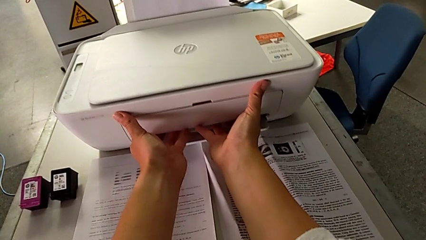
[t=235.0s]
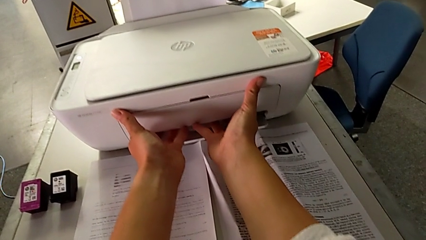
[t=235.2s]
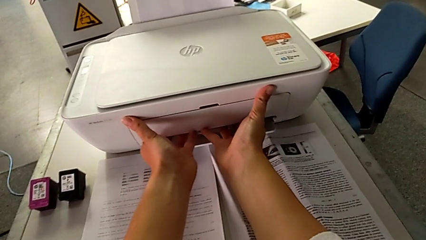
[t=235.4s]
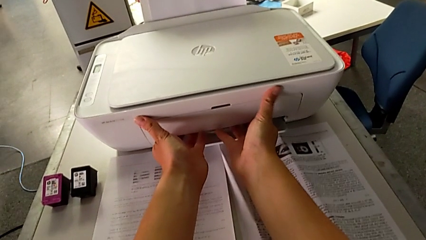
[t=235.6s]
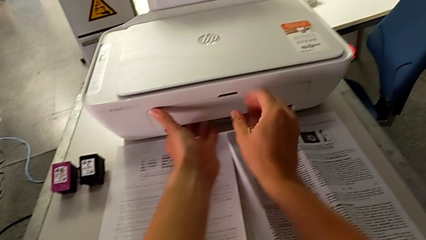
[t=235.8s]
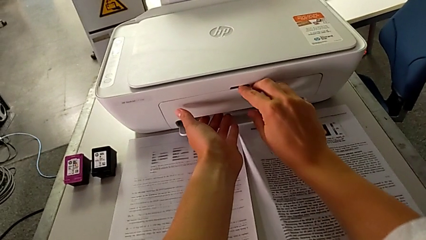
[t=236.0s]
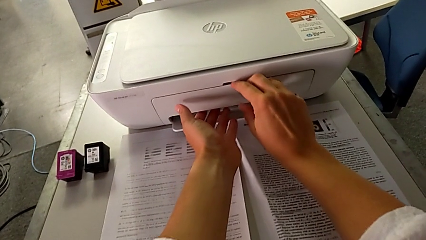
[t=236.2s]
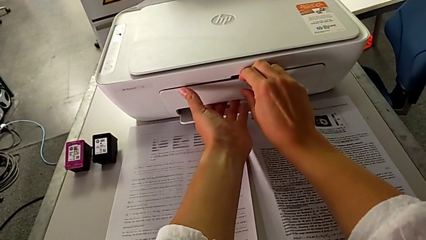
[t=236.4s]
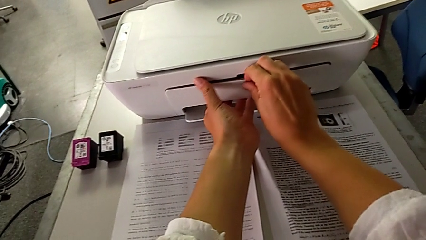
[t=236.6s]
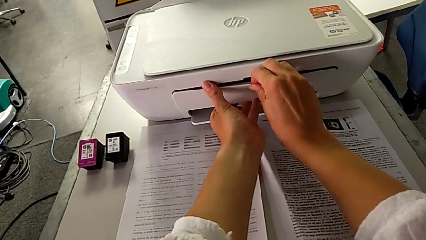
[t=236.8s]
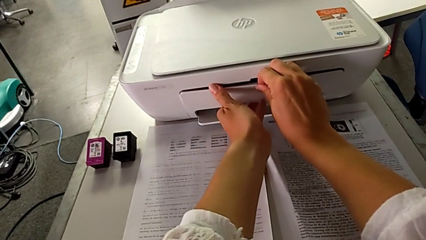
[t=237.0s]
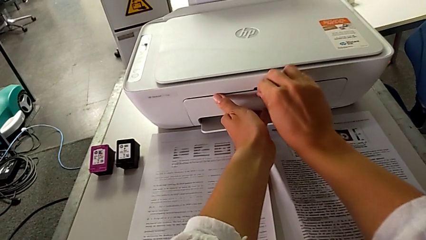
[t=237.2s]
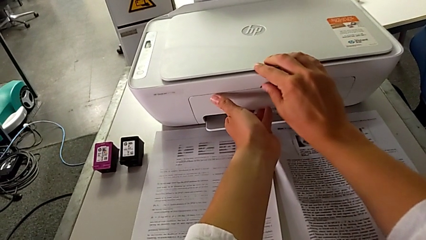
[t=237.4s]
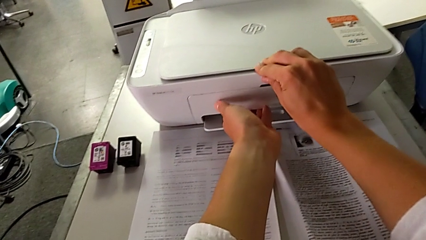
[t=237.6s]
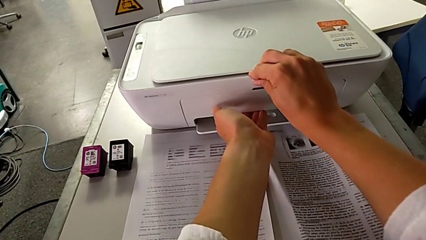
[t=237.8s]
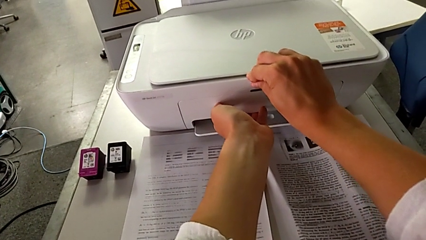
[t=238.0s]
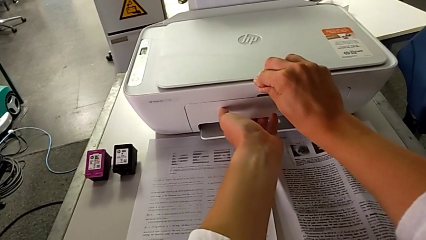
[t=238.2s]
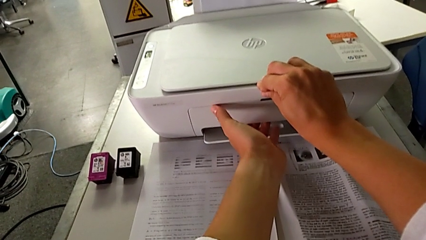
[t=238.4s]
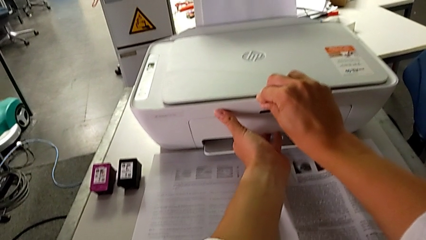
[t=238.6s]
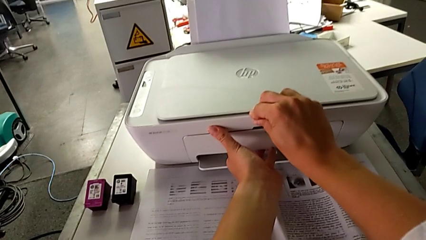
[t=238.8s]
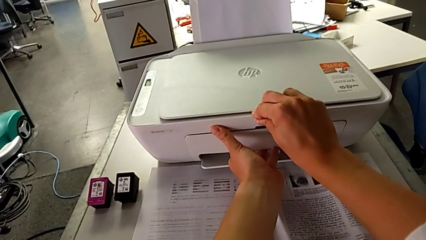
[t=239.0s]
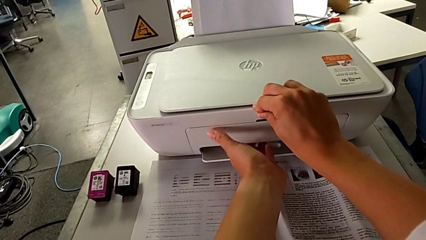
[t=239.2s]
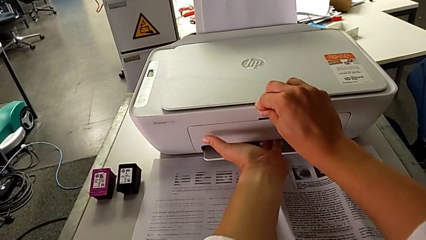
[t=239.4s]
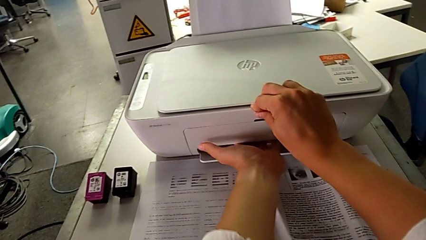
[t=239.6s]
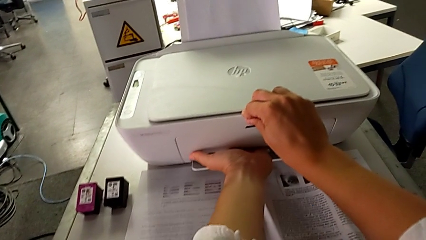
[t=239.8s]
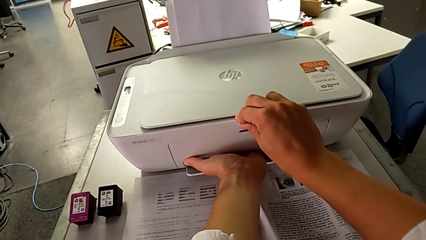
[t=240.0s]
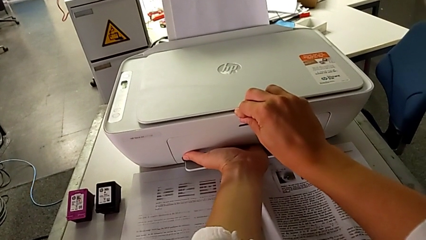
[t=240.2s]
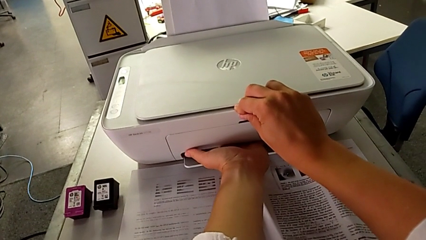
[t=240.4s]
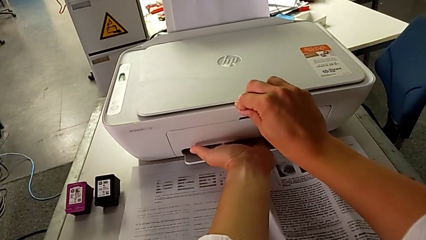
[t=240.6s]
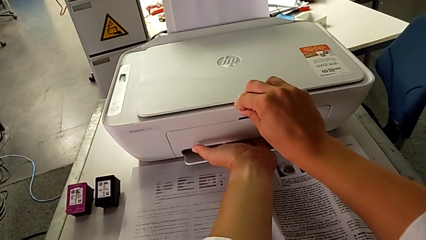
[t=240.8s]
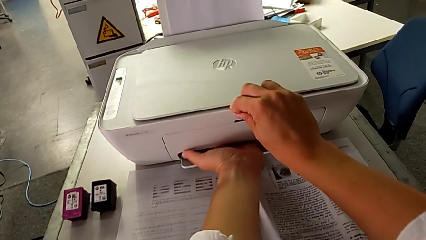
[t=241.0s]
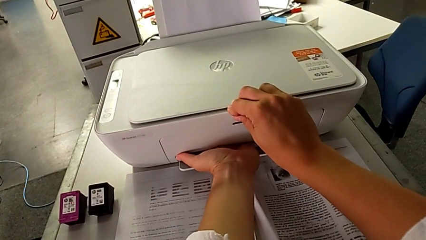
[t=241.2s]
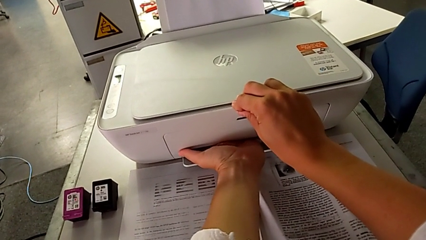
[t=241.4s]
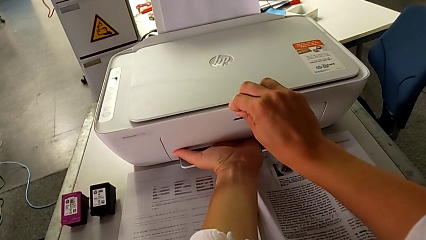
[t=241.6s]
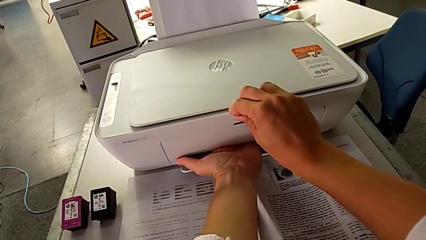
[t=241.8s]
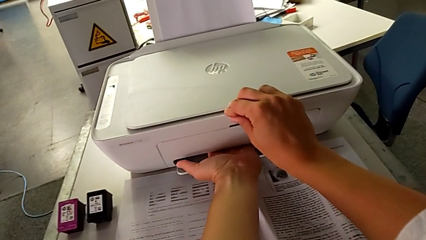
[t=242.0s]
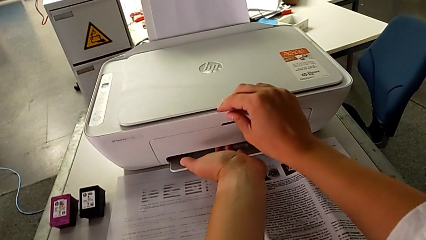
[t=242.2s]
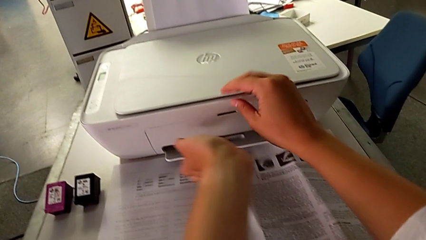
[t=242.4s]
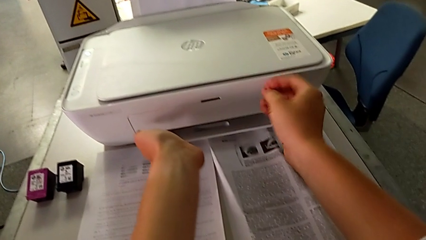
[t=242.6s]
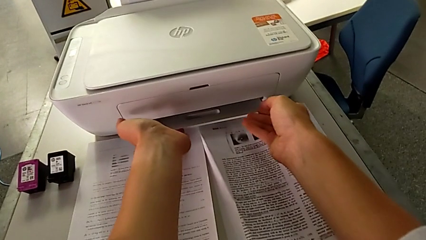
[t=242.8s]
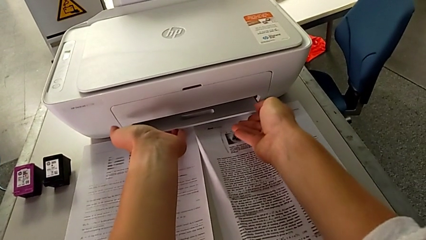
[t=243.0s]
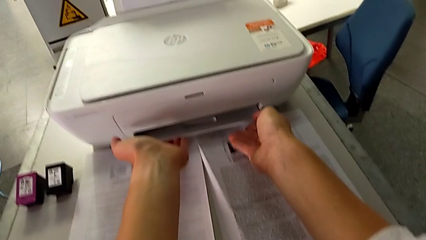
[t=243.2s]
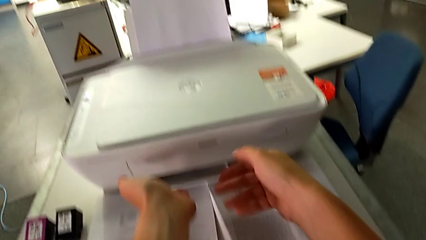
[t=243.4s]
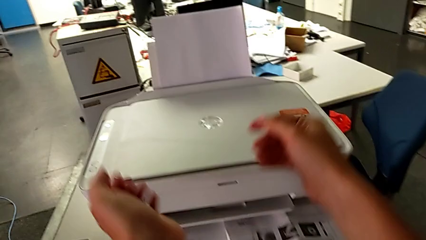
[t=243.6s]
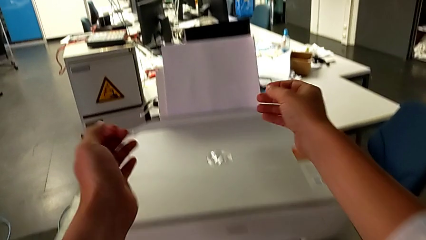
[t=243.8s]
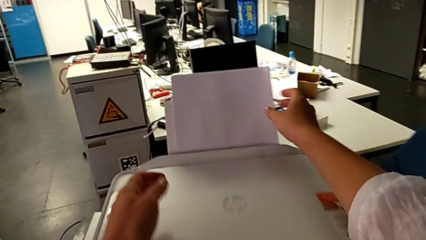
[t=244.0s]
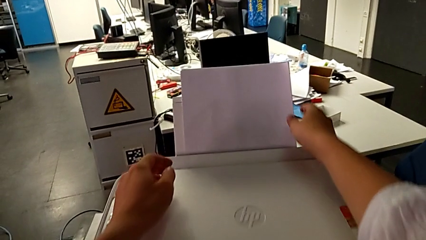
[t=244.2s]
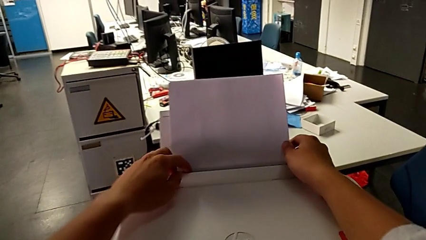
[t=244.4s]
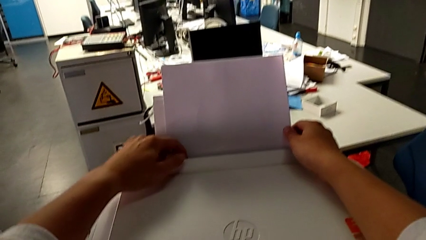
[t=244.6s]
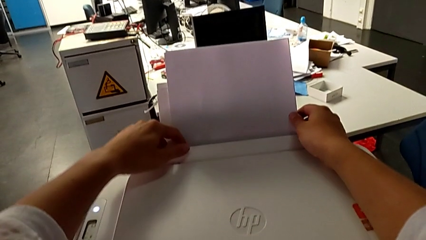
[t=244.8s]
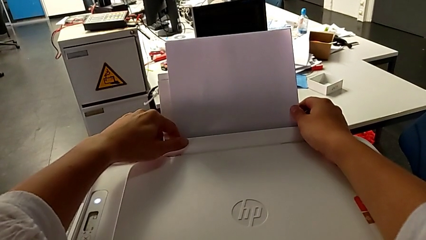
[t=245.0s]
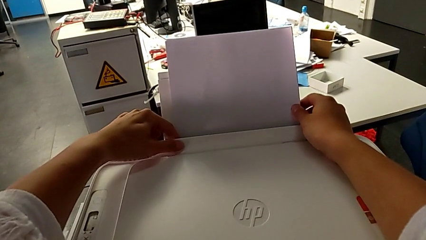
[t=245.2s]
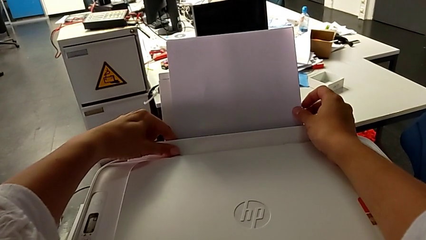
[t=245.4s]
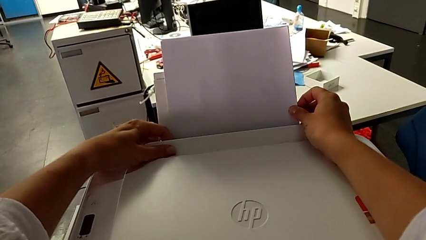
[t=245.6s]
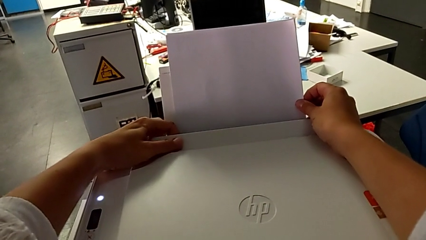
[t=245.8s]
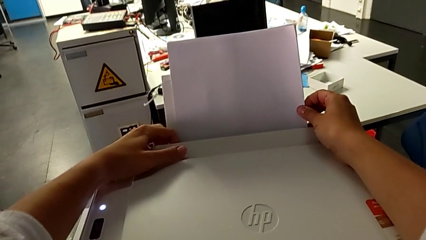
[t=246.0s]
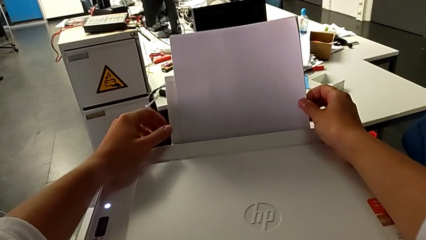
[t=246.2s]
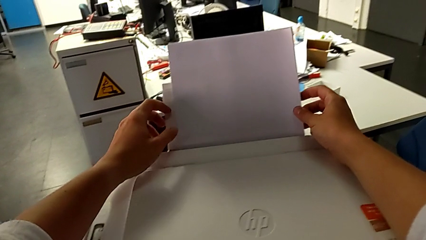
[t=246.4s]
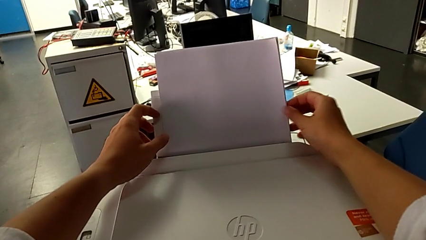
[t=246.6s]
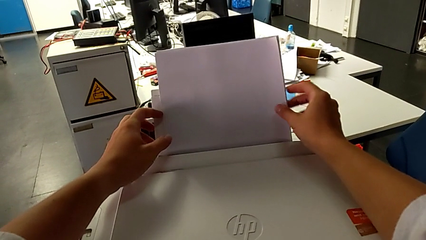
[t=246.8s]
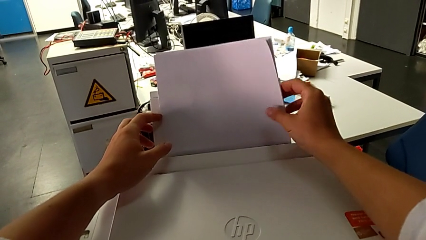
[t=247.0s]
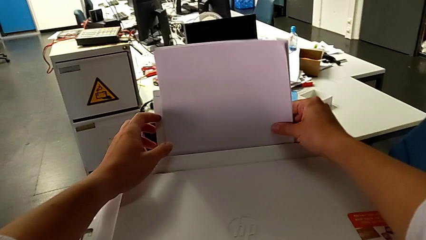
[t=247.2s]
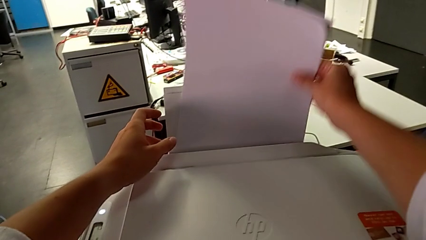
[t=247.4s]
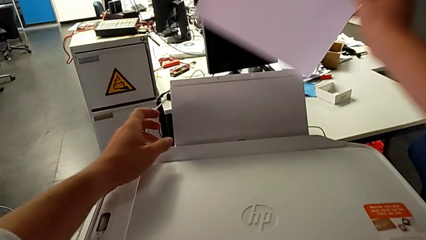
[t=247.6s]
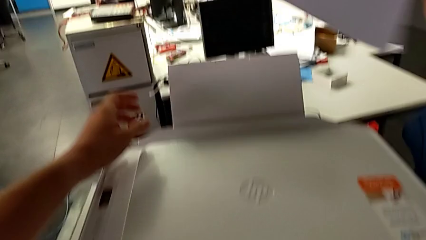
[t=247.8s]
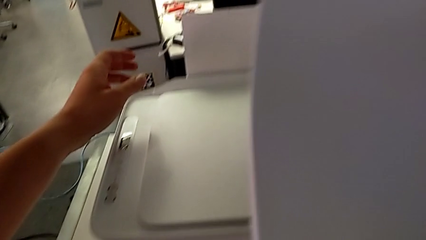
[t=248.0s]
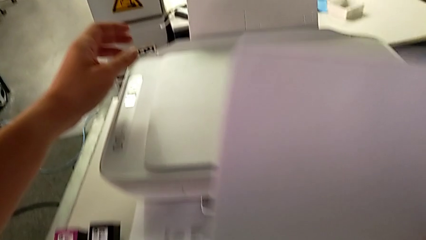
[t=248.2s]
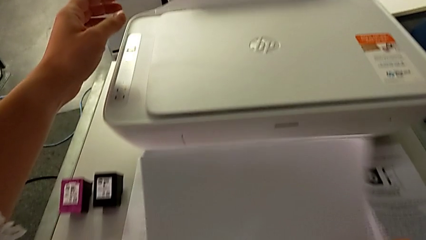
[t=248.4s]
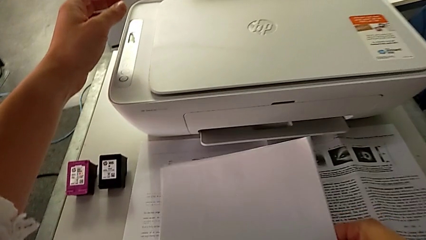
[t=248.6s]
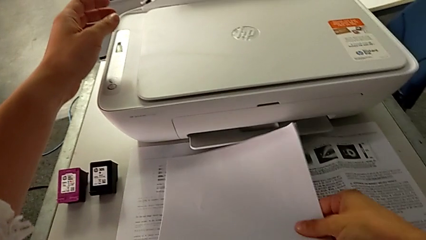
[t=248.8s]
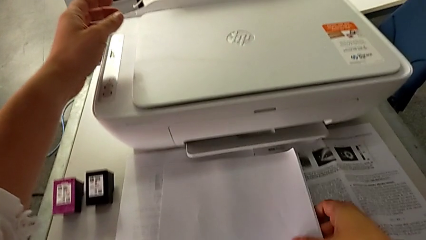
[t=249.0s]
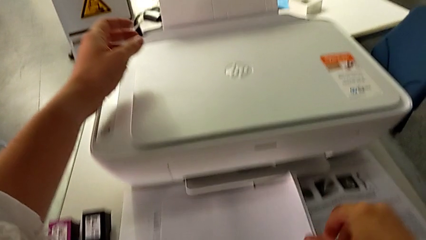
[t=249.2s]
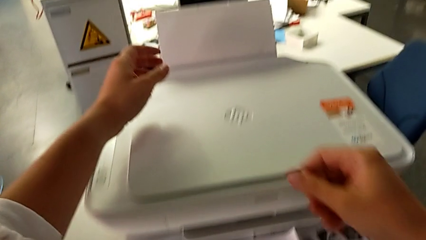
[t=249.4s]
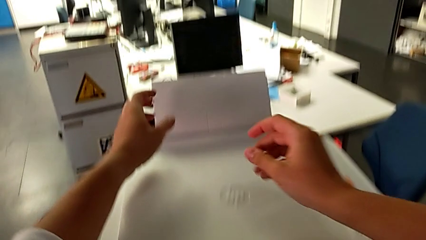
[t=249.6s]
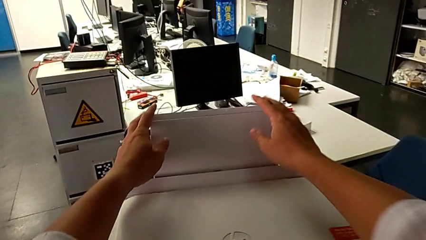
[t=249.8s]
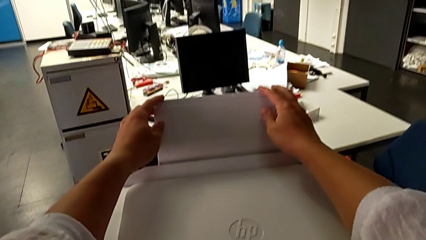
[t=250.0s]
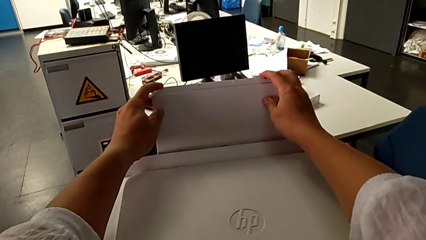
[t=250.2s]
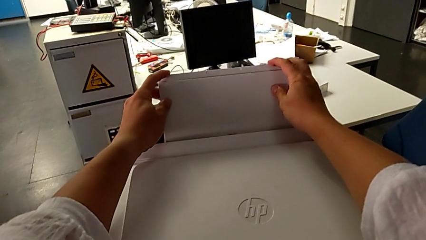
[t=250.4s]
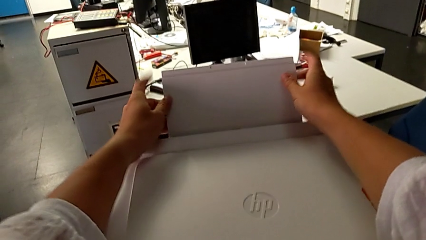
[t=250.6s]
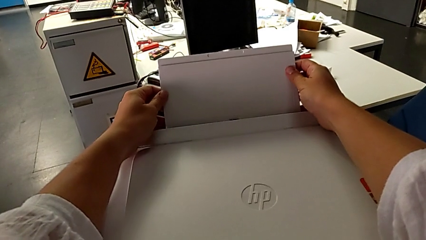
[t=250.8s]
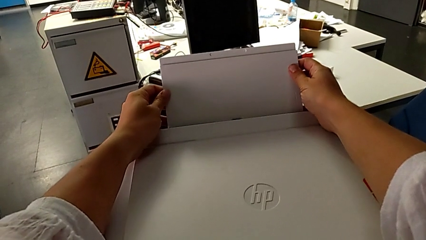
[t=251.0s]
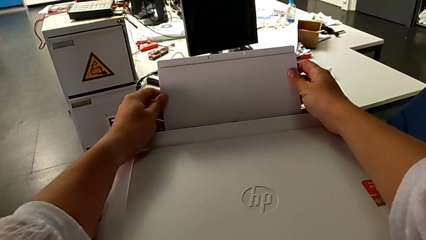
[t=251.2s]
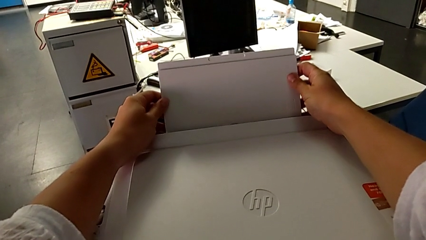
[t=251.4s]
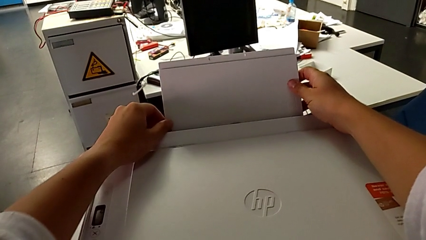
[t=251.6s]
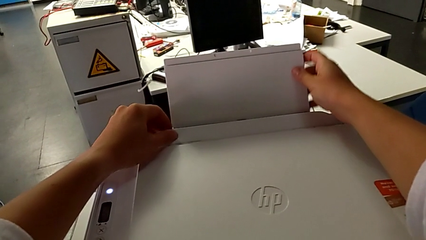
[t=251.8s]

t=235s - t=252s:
The camera wearer is closing all the parts of the printer. They keep grabbing the paper tray, grab the paper stack, withdraw the paper tray, place the paper stack and grab the paper tray.
